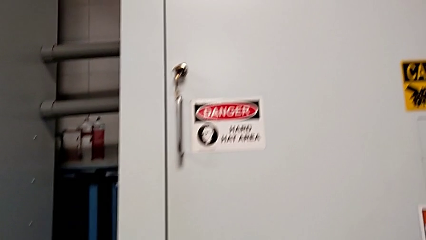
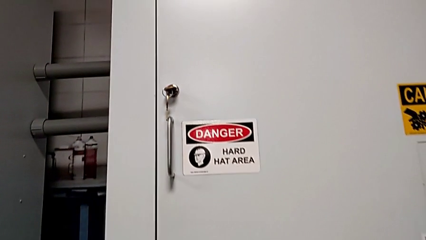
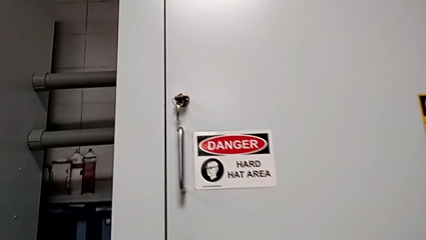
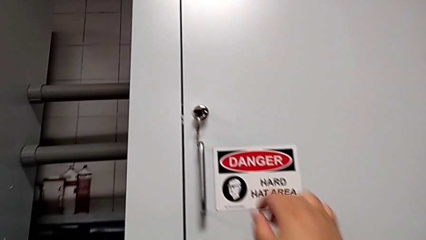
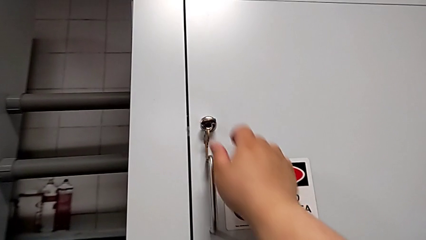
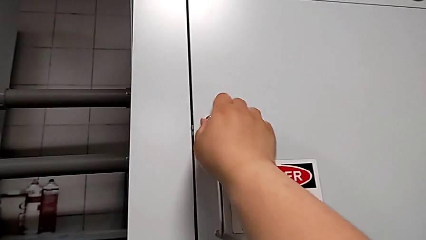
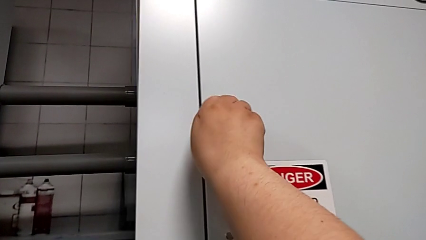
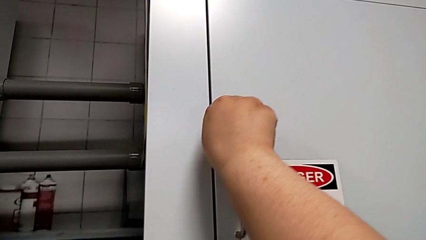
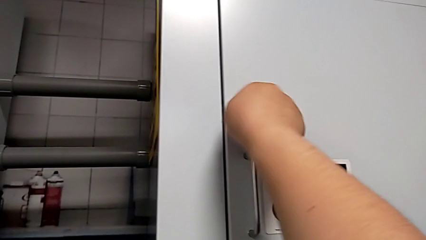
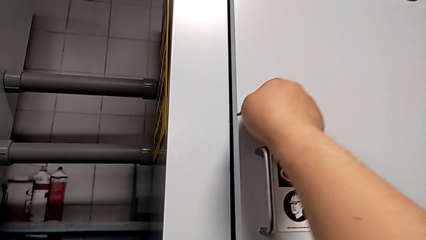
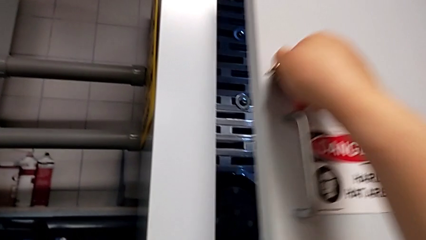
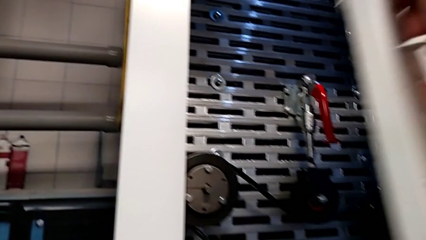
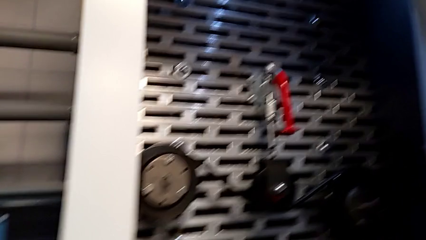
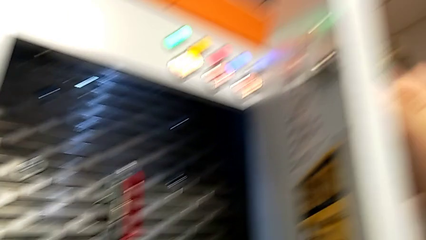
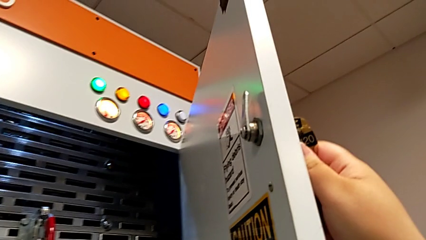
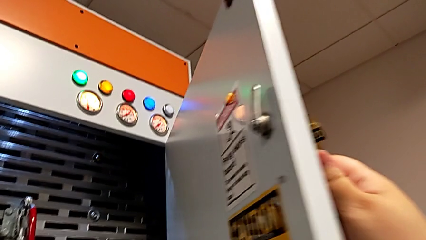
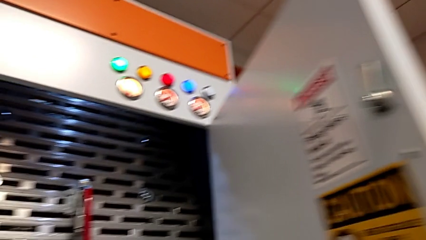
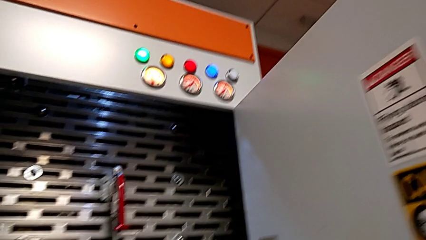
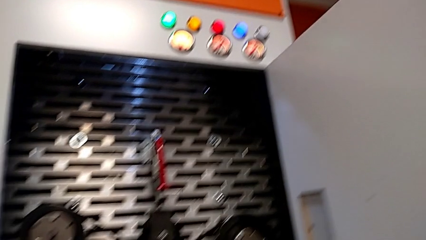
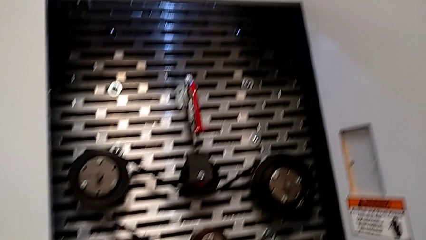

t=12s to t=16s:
The camera wearer opens the front door. They unlock the front panel door and open it.

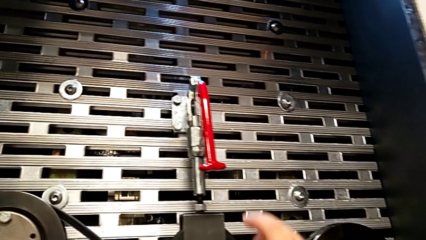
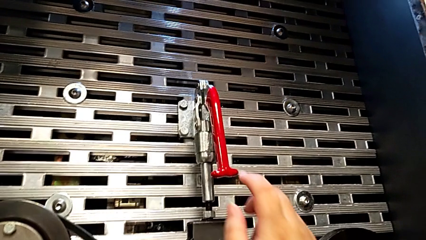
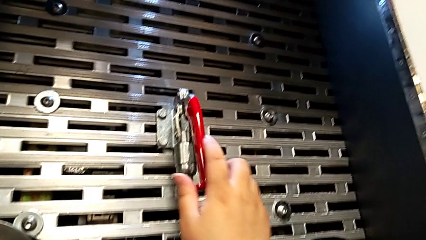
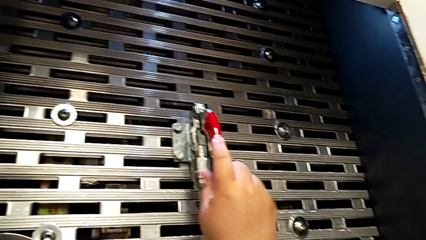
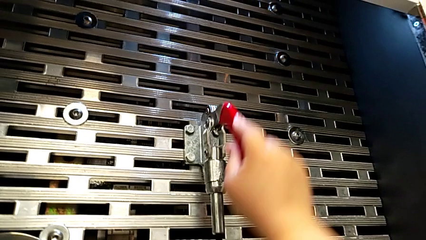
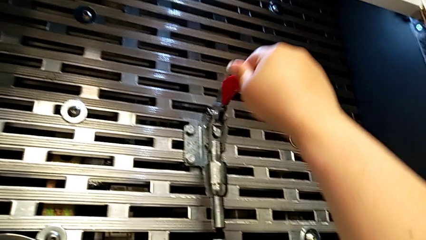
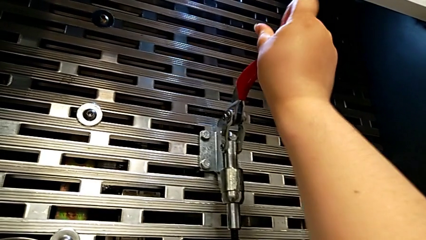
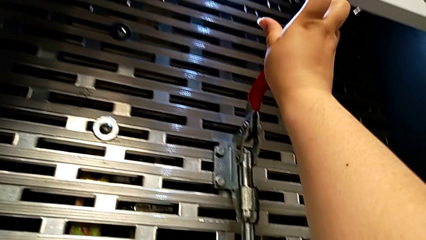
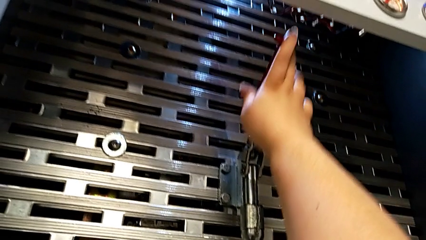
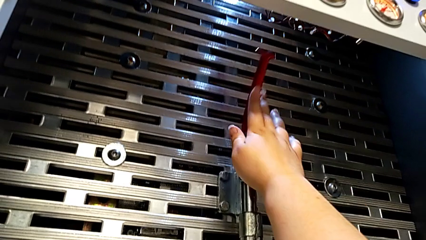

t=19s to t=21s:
The camera wearer pulls the red lever. They grab the lever and pull it.

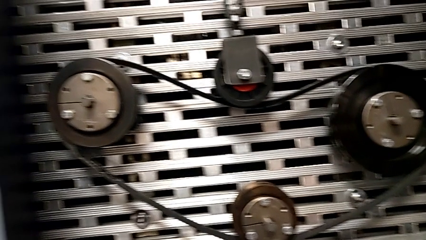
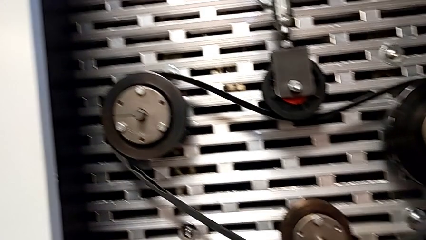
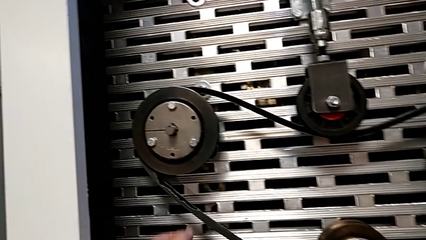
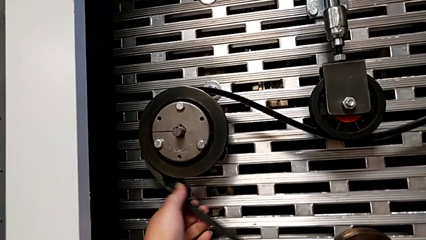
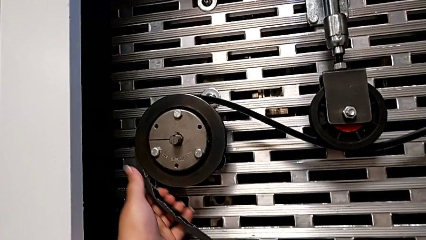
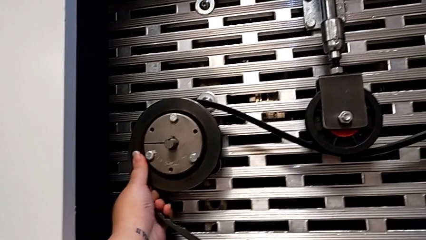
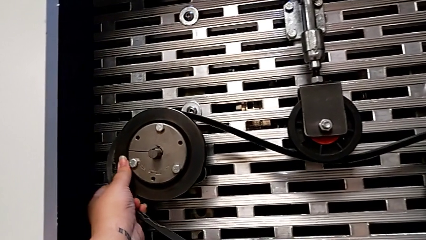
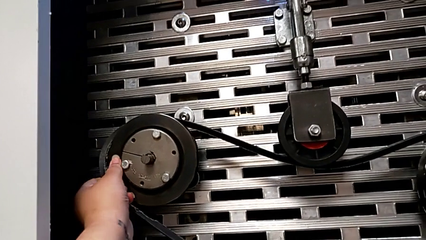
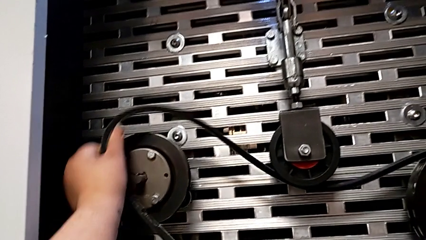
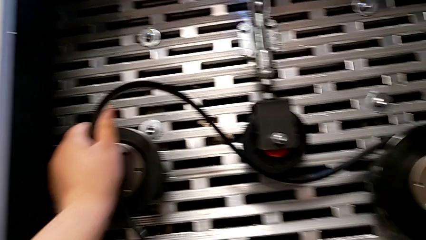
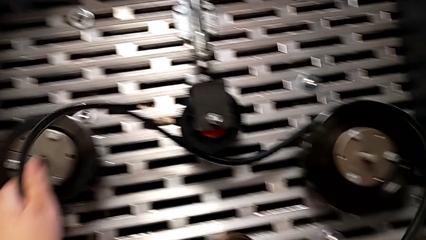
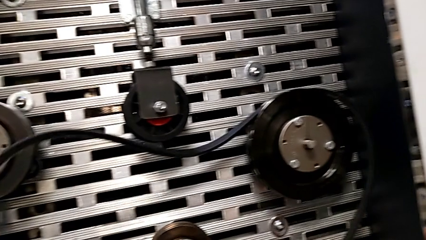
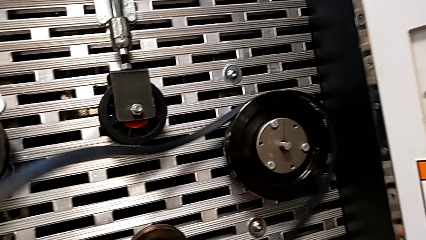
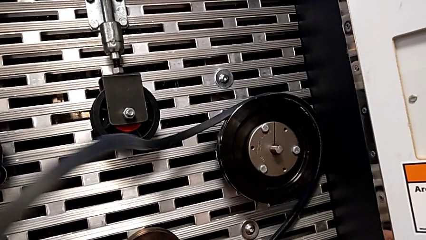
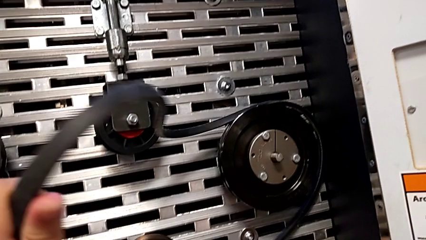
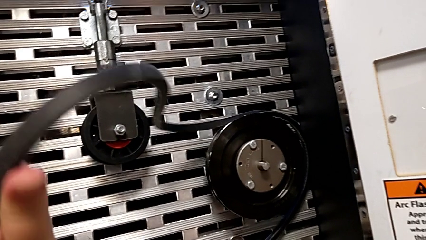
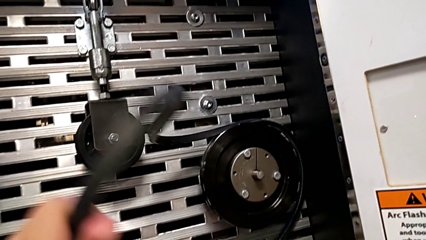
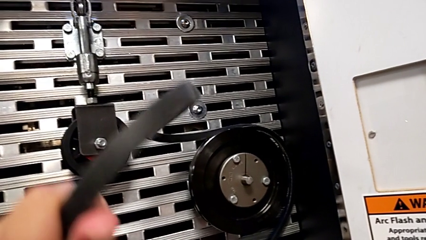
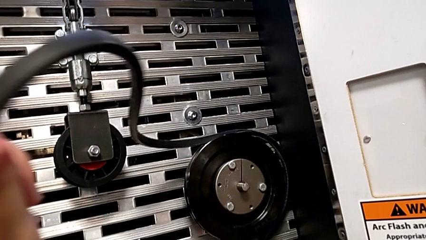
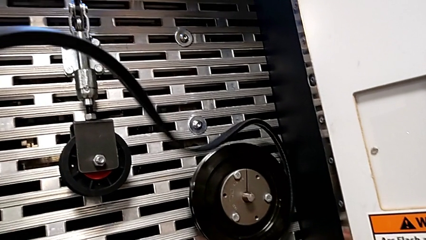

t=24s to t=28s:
The camera wearer withdraws the belt on the rotary wheel. They grab the belt and withdraw the damaged belt.

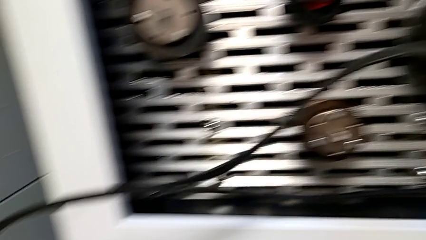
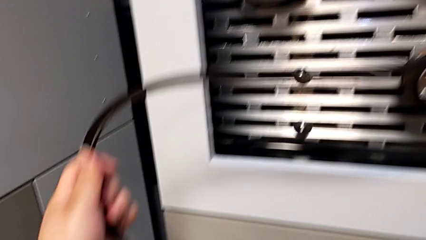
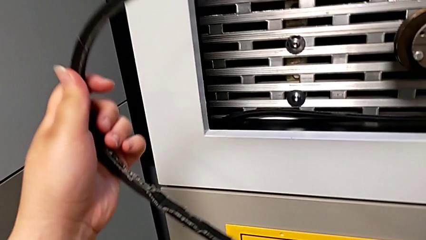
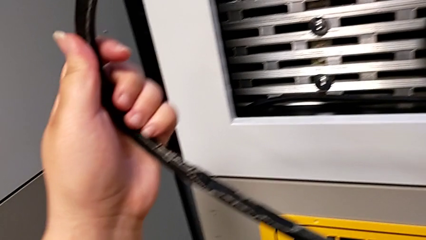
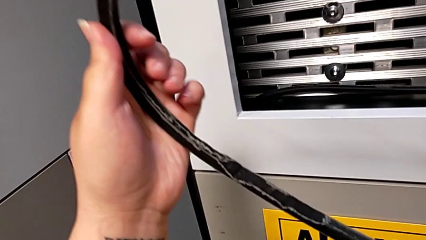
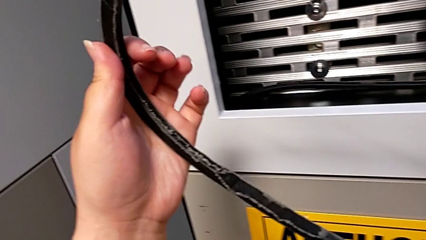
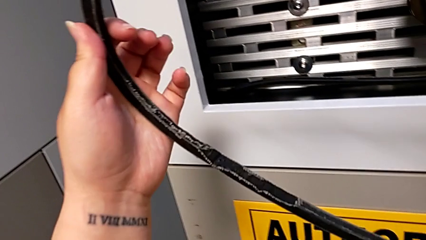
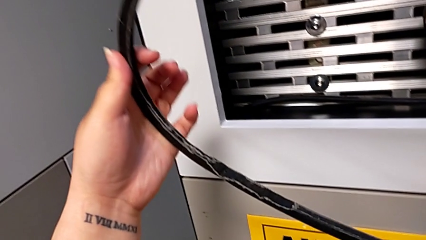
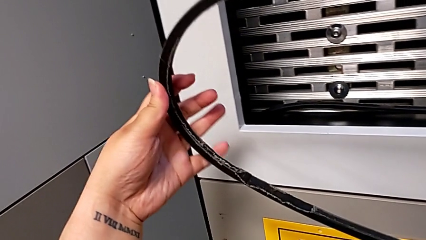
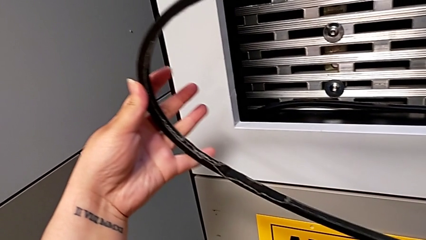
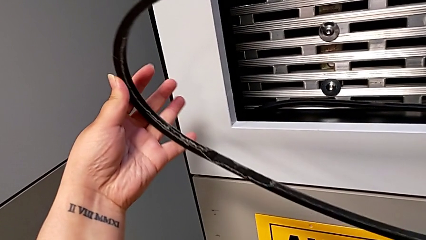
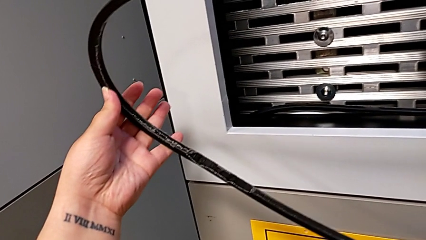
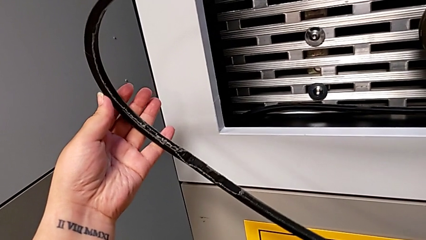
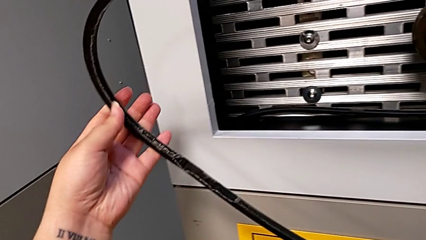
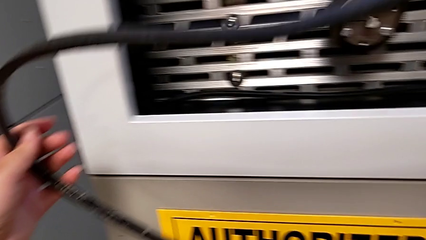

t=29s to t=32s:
The camera wearer inspects the damage. They inspect the belt.

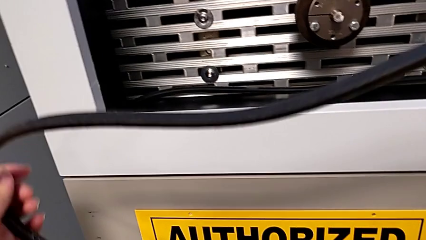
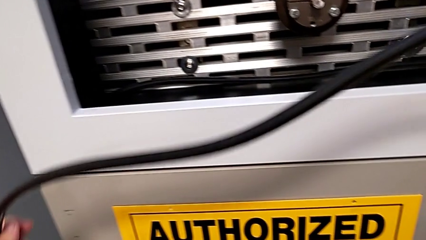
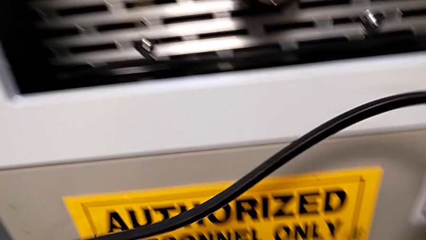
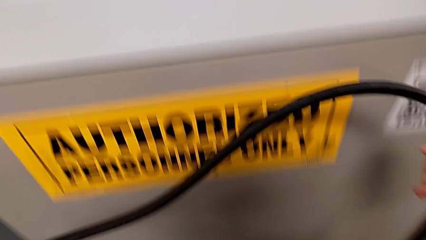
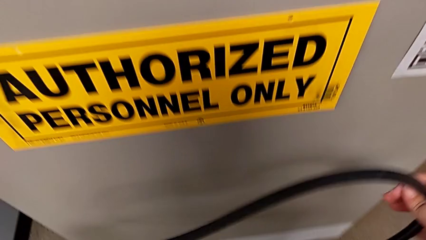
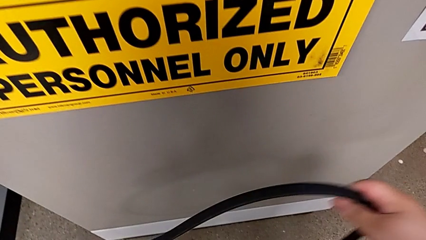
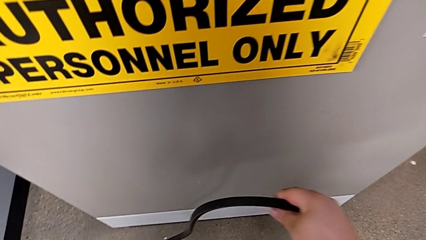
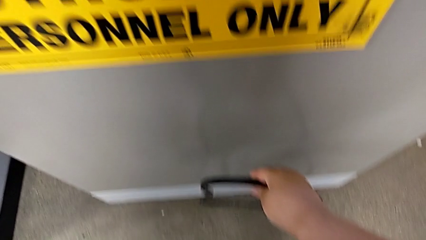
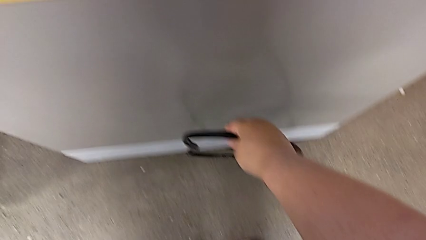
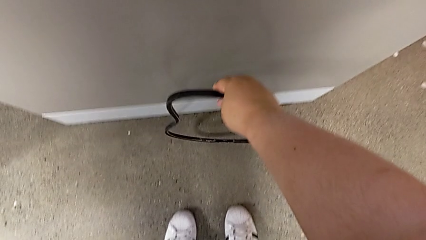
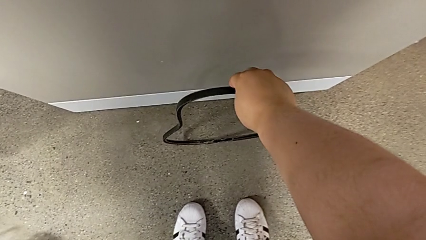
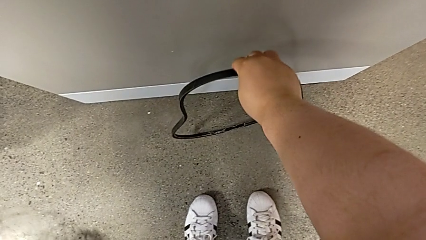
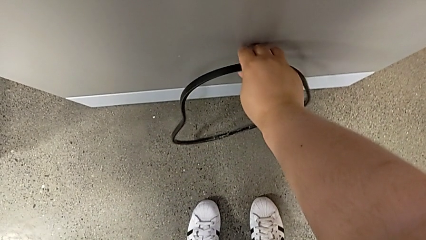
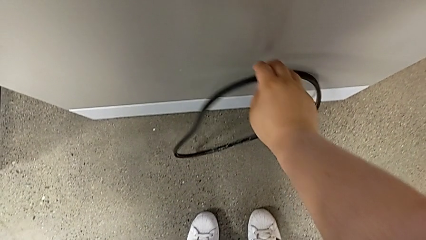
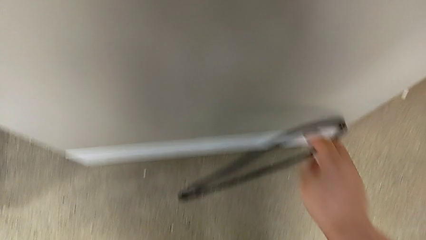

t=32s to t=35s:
The camera wearer discards the damaged belt on the rotary wheel. They place the belt.
